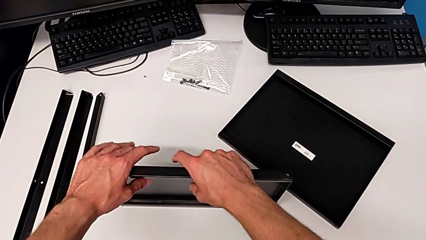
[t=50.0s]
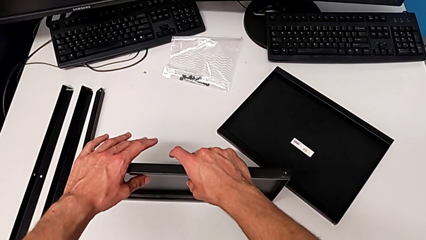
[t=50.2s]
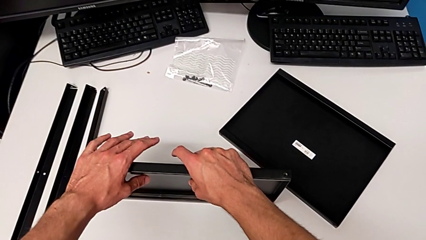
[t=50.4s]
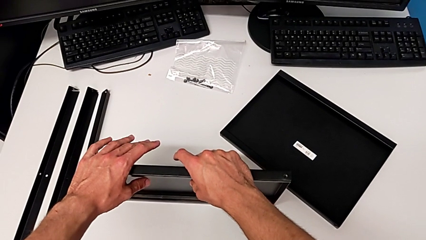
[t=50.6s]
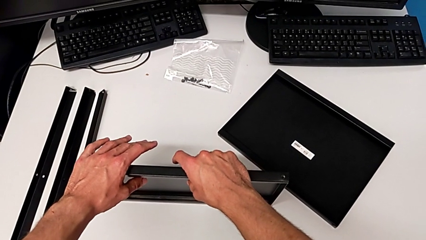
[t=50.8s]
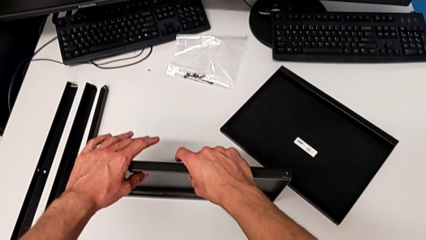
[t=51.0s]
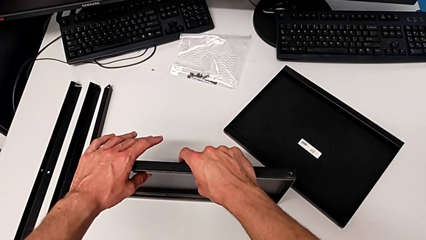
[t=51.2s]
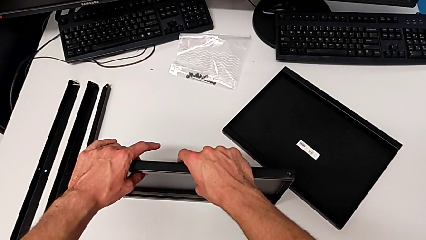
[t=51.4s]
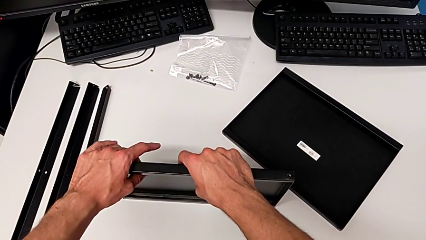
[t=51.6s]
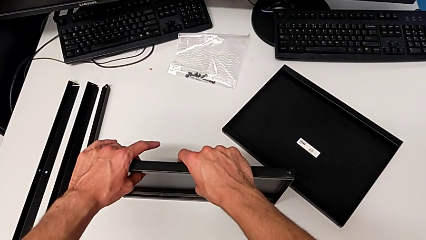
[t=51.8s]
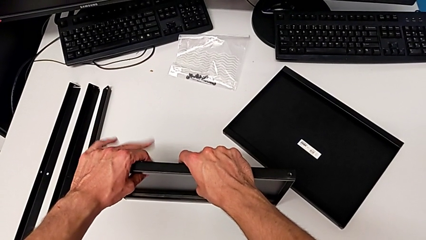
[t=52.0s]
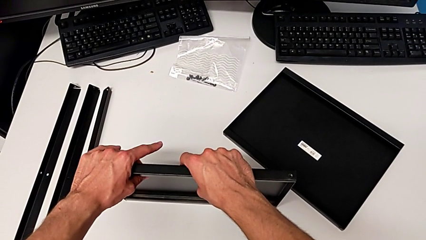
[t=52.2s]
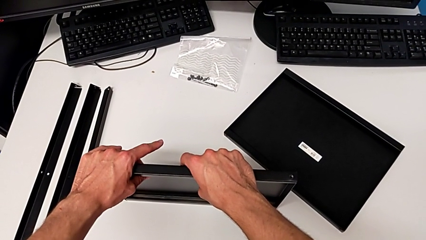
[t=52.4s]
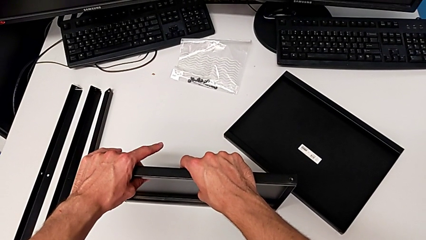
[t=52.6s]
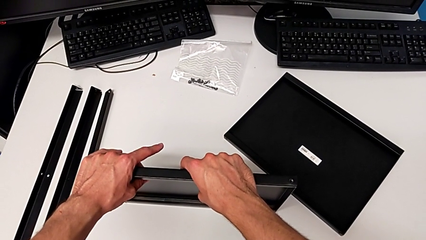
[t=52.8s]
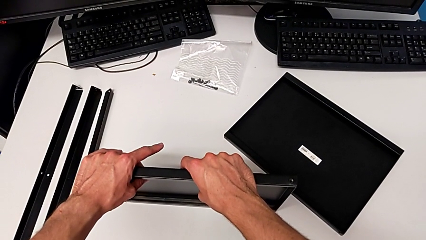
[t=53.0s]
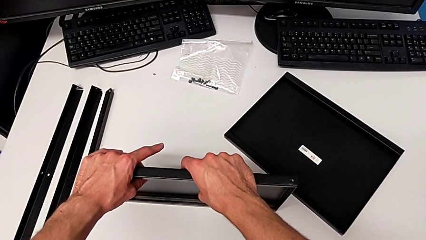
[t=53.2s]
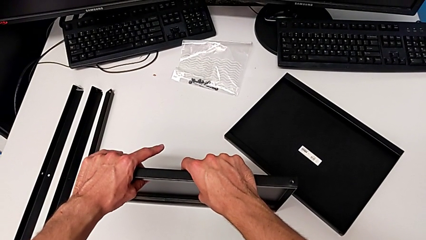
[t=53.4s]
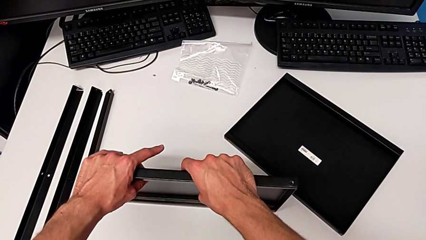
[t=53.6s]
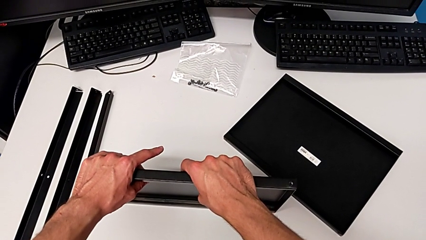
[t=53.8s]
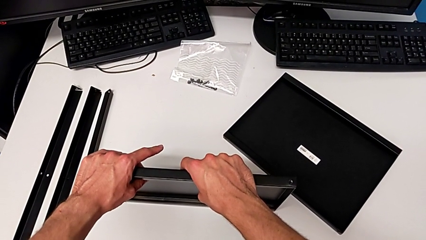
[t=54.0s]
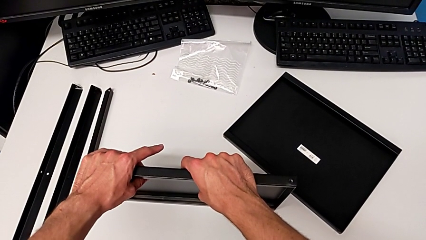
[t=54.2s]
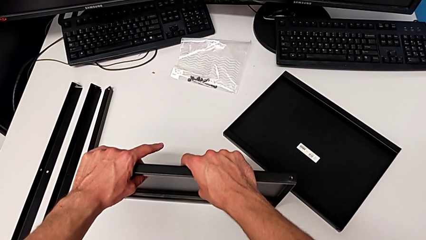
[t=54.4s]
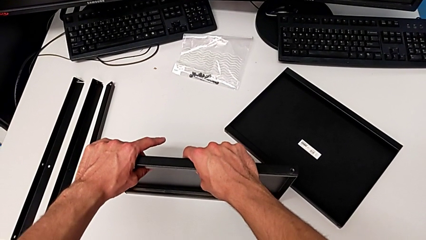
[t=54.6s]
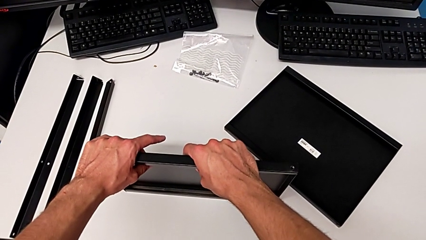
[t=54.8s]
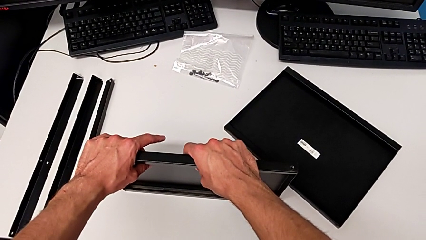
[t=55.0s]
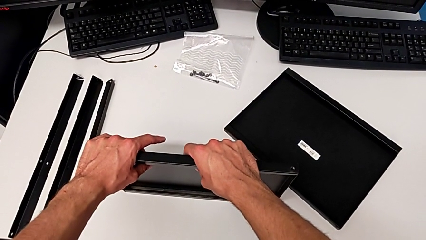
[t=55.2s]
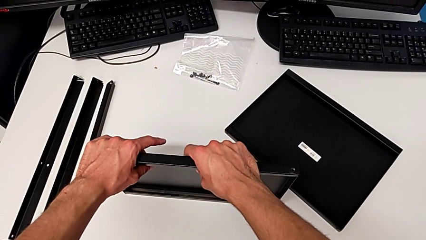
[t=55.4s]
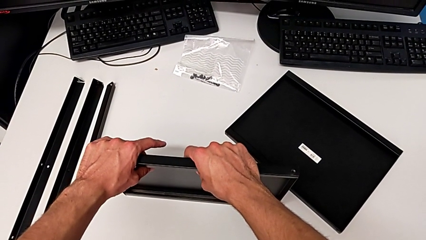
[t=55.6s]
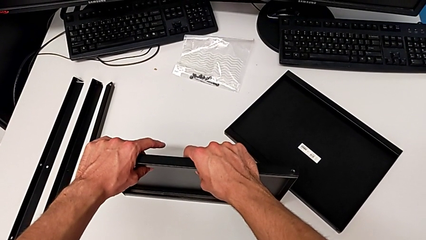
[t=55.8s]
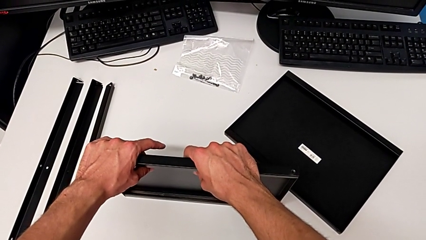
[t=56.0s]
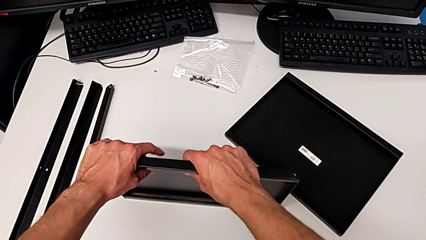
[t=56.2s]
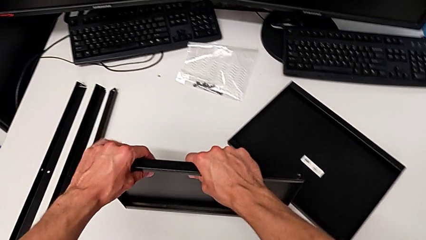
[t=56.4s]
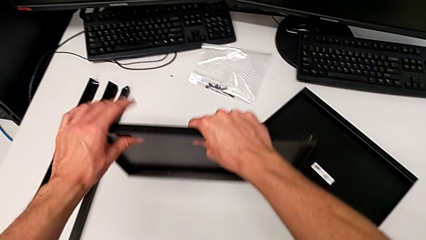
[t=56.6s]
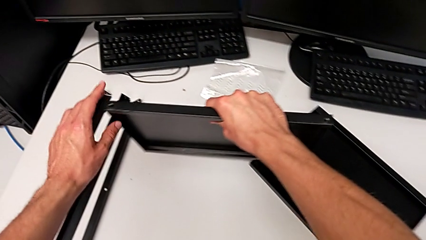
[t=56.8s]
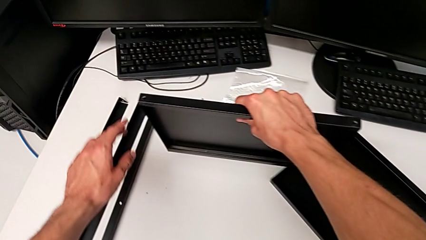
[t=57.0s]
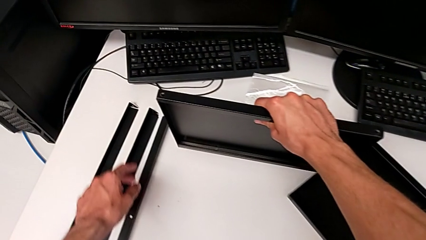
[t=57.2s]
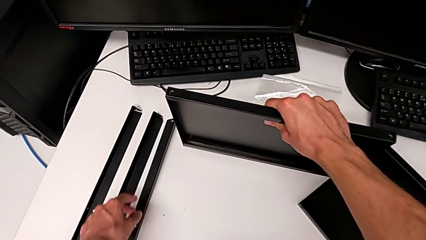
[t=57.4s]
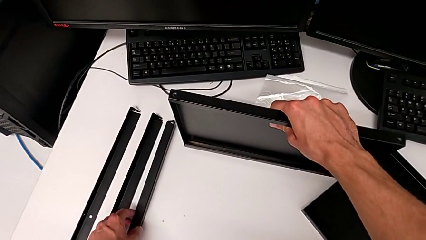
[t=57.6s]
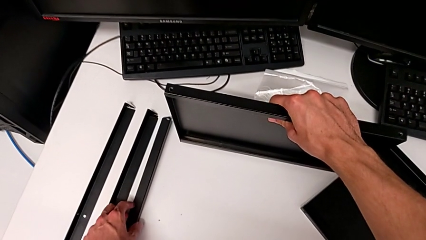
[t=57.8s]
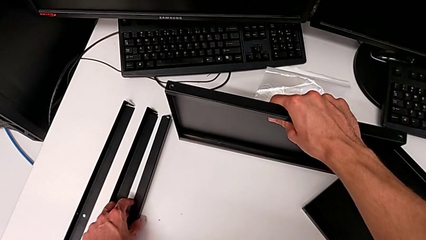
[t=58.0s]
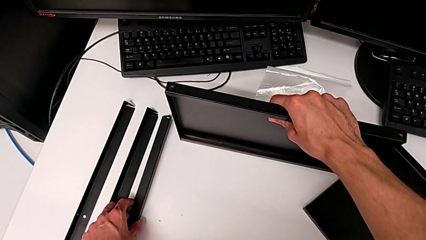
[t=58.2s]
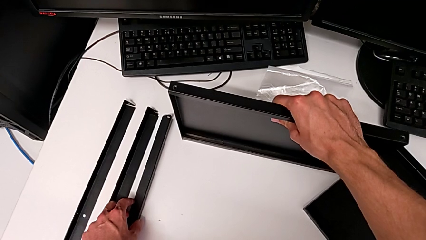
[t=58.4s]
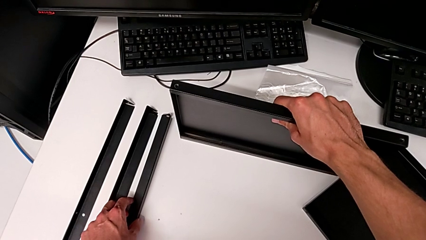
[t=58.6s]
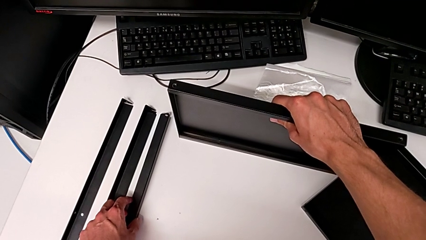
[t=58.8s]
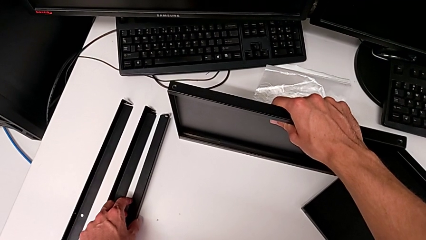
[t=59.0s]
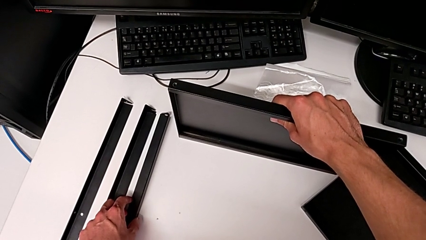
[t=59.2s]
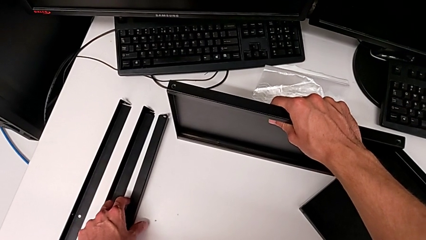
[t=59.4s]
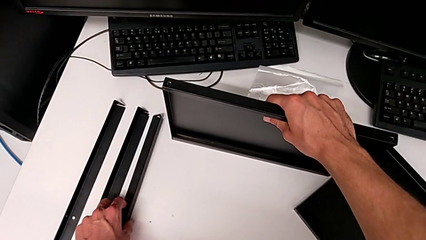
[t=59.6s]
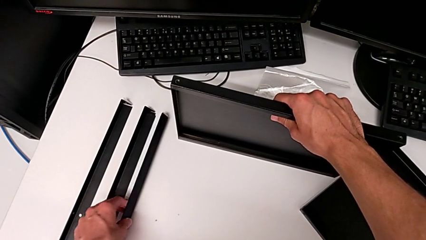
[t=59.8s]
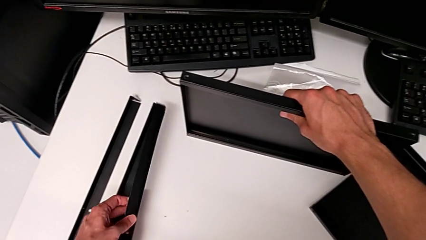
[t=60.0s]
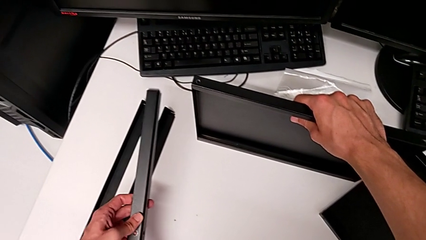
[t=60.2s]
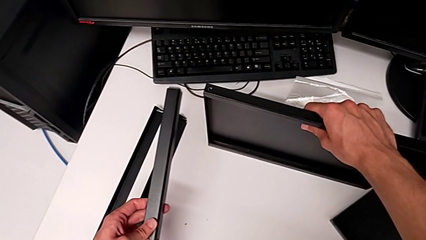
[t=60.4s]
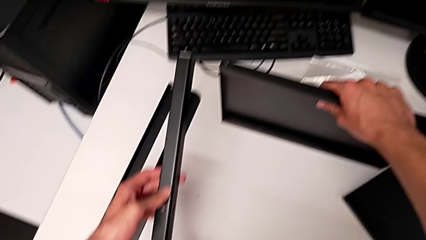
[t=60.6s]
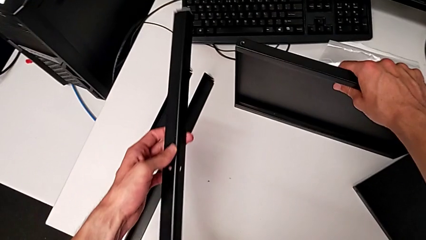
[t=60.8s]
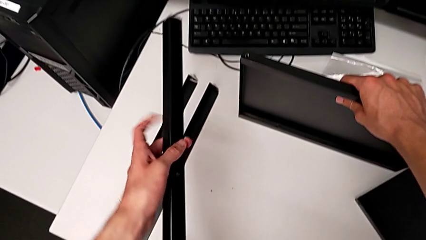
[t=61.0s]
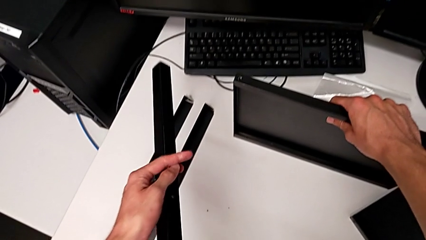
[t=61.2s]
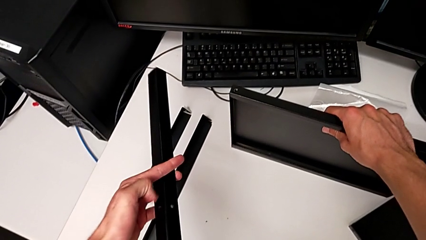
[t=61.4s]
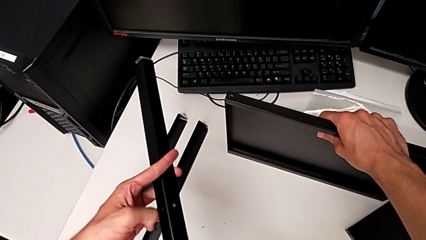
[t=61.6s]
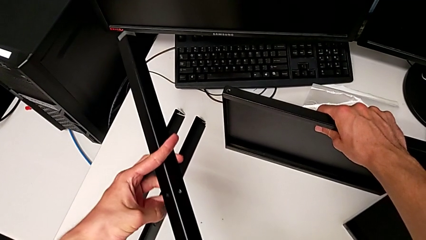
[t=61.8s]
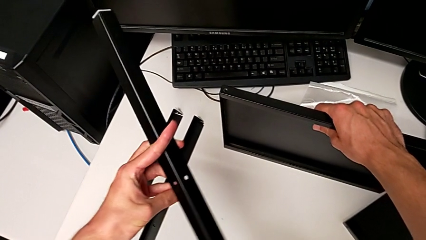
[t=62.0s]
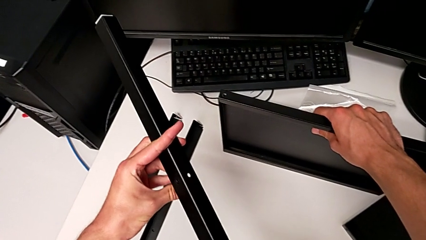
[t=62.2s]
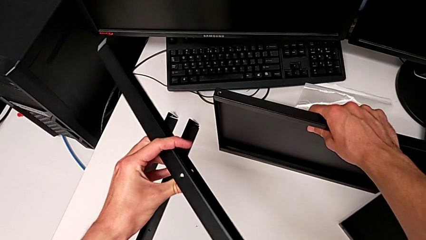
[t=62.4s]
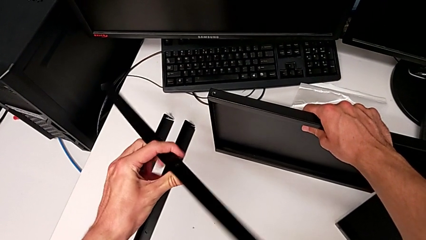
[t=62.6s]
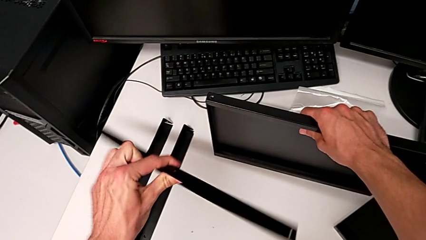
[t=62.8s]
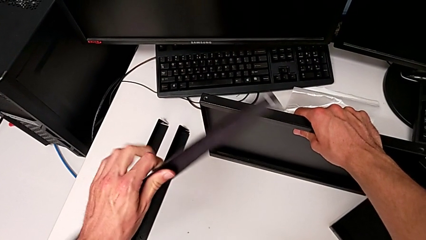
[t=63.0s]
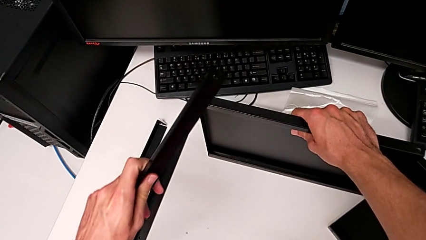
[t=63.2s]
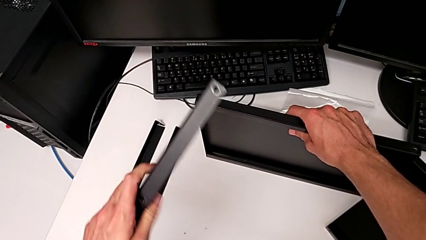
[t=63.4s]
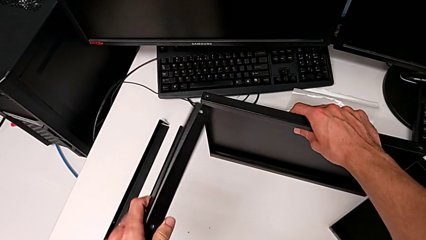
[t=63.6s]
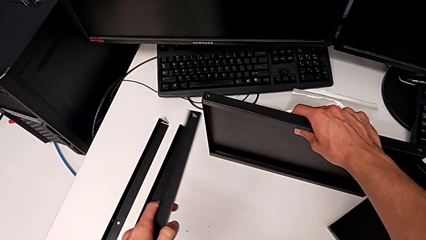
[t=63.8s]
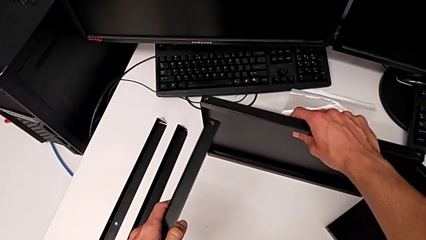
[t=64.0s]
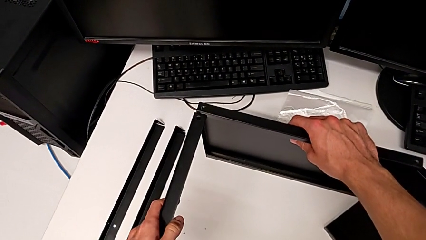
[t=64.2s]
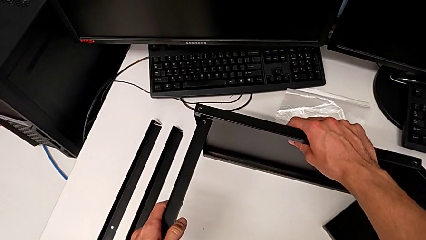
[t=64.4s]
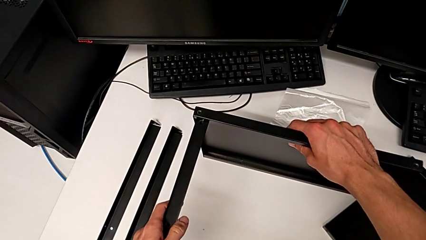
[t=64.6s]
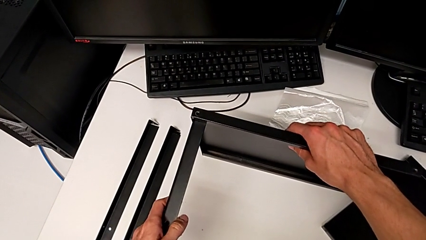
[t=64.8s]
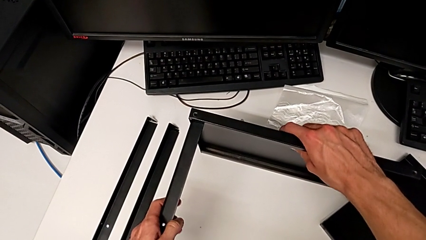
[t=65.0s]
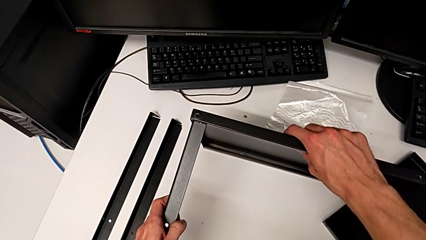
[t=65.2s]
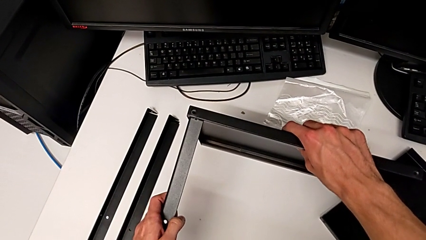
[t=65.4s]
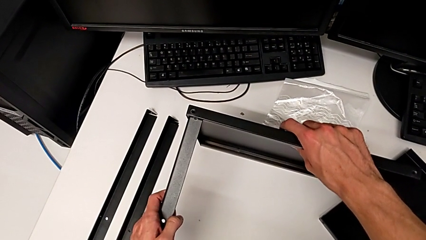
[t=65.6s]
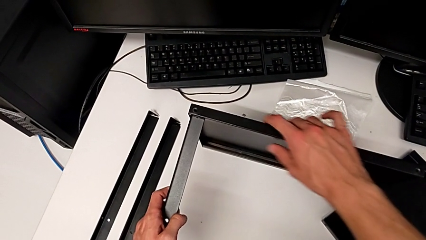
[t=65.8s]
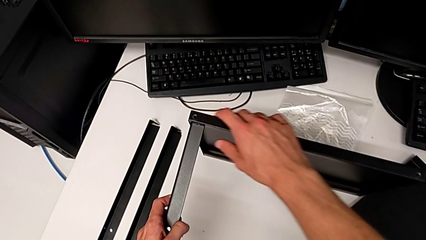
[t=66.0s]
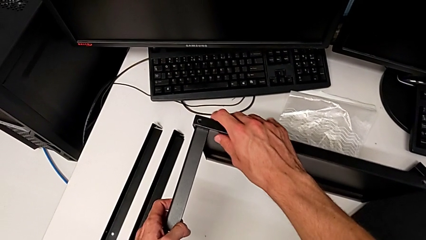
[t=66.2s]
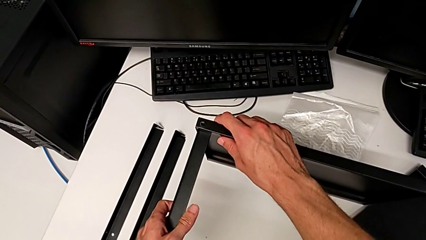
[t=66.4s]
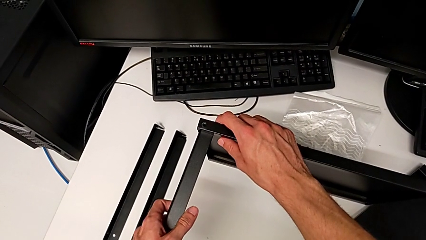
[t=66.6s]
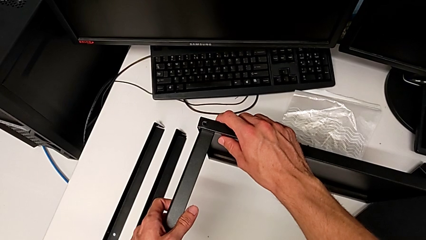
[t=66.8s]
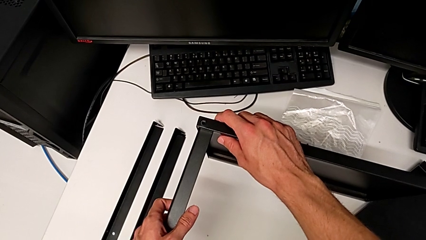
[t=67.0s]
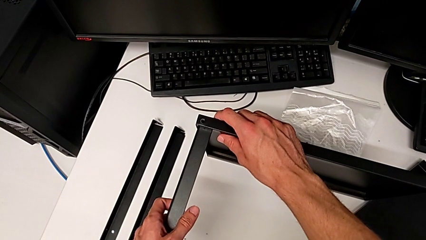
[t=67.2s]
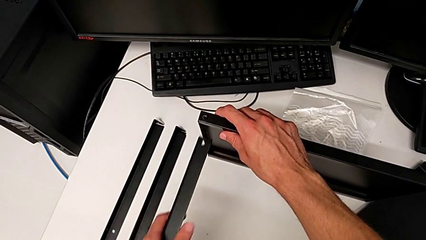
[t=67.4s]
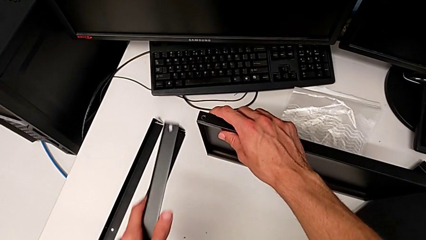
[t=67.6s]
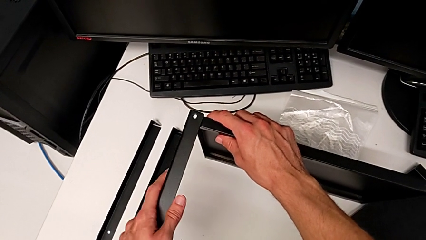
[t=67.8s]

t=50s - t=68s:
The camera wearer is assembling the first leg to the middle tray. They hold the tray, lift it, place it, lift the leg, rotate it, wrongly align it with the tray and withdraw it.
